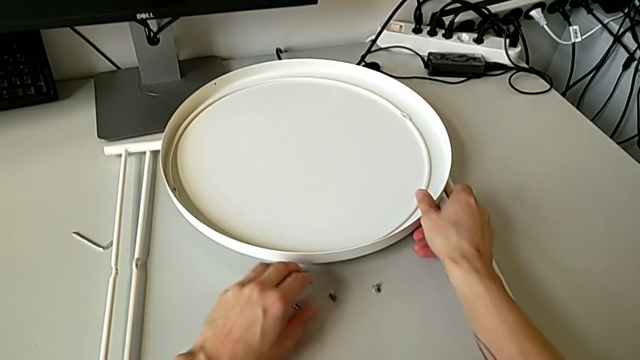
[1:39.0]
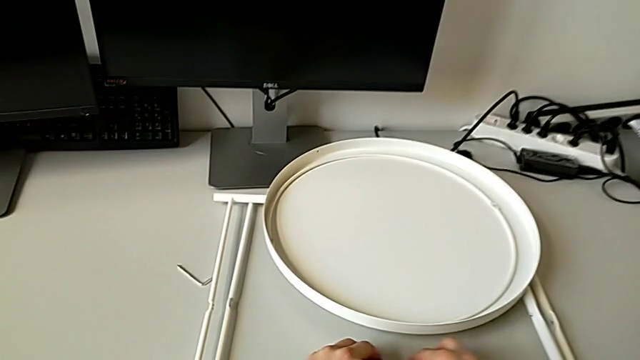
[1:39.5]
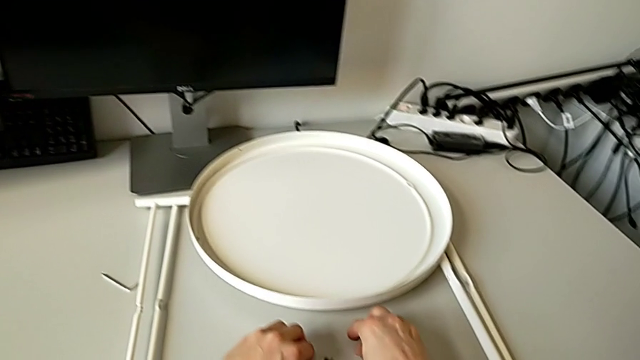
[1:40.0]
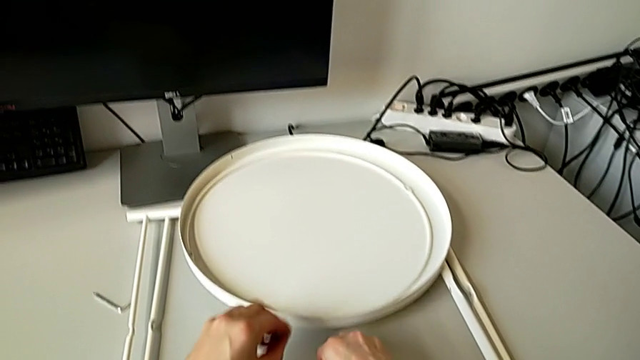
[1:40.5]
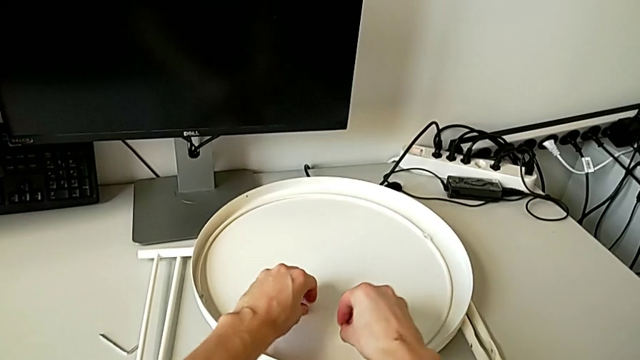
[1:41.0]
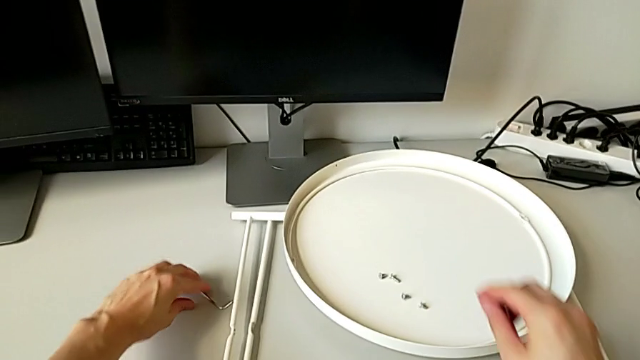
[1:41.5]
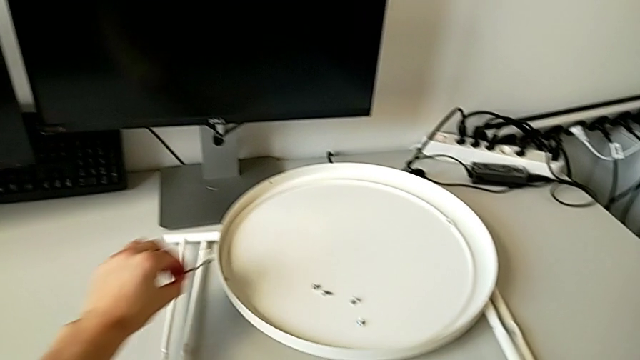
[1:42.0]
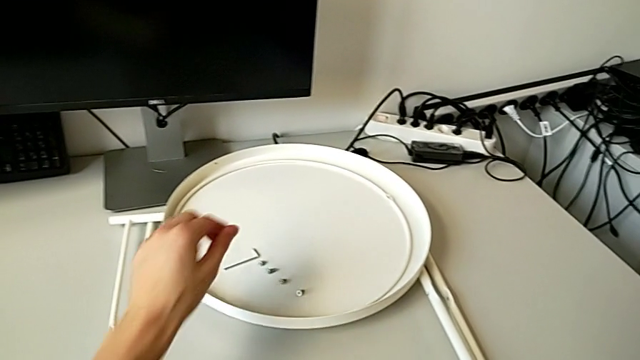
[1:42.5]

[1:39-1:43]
The camera wearer is disassembling the legs of the table. They align the hex socket head, place it, grab the Allen wrench and place it.
